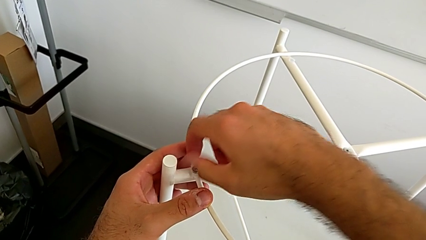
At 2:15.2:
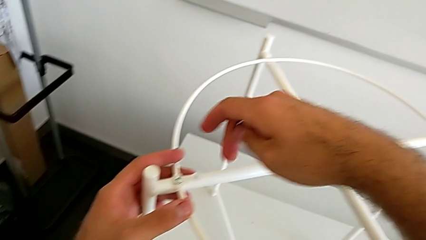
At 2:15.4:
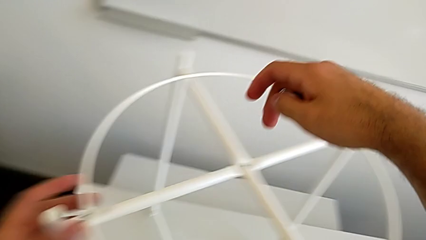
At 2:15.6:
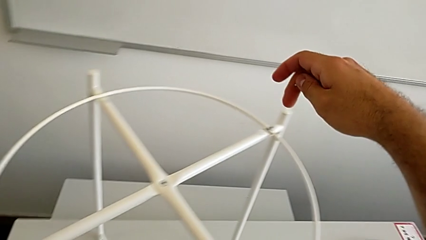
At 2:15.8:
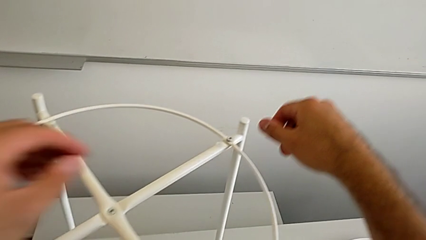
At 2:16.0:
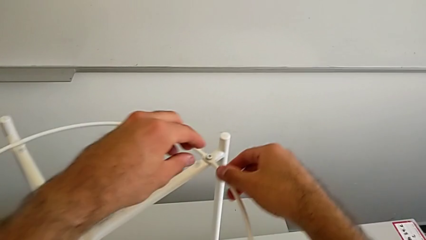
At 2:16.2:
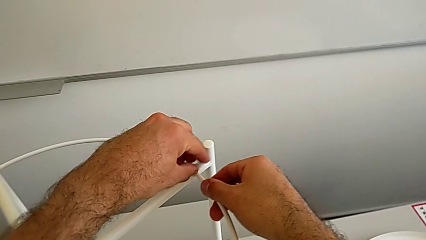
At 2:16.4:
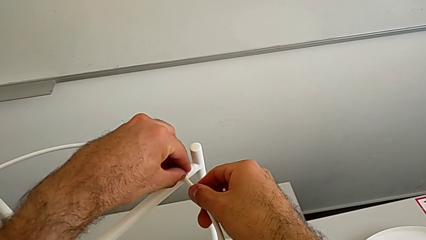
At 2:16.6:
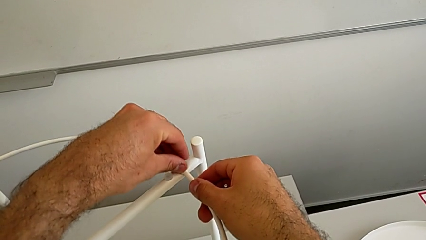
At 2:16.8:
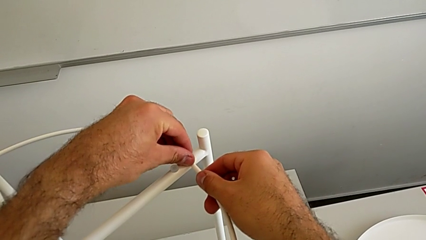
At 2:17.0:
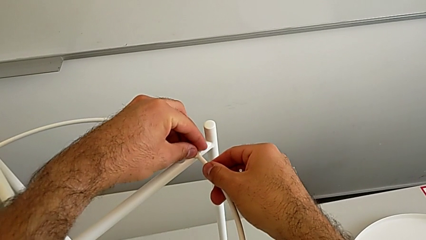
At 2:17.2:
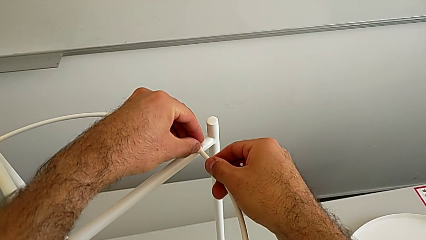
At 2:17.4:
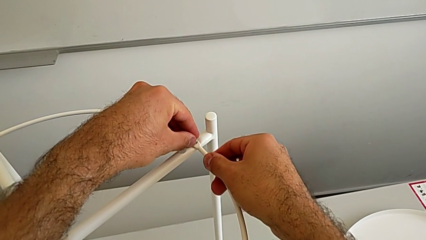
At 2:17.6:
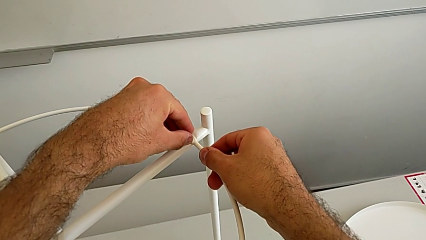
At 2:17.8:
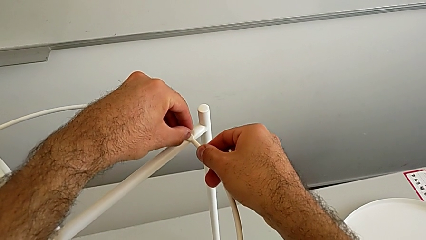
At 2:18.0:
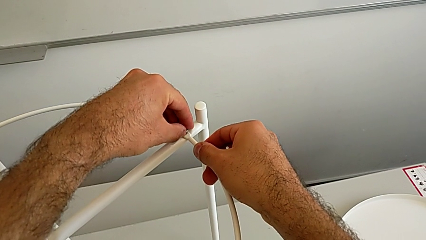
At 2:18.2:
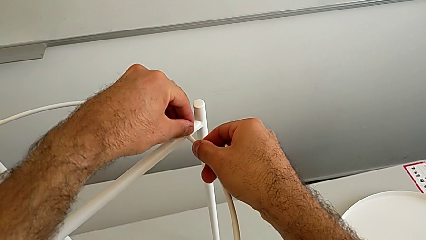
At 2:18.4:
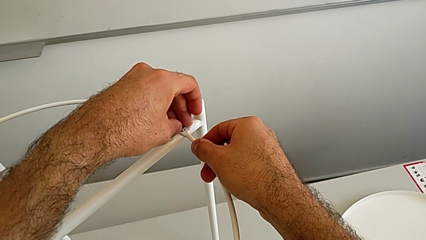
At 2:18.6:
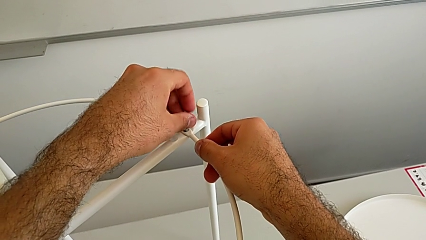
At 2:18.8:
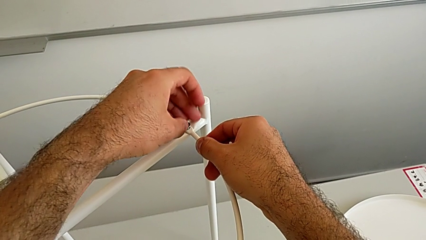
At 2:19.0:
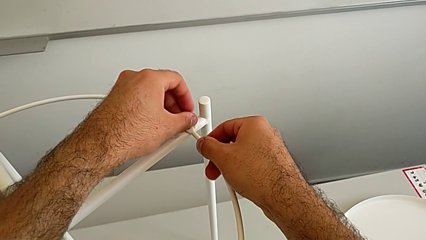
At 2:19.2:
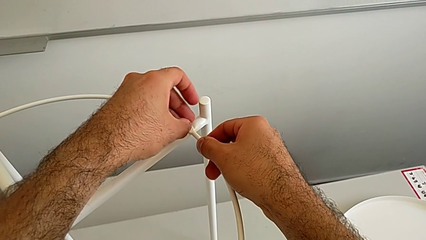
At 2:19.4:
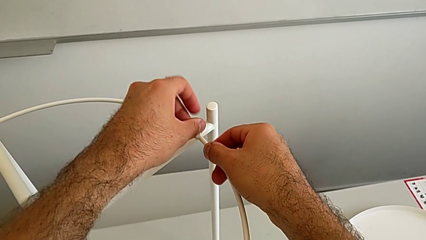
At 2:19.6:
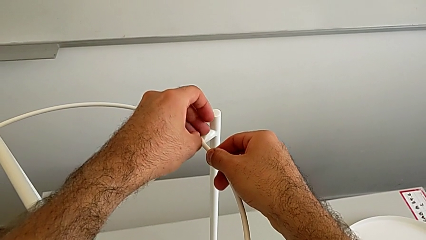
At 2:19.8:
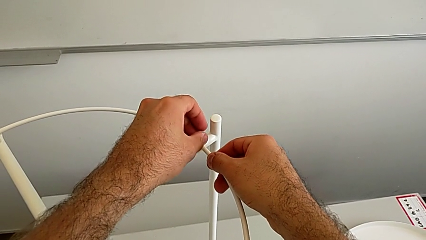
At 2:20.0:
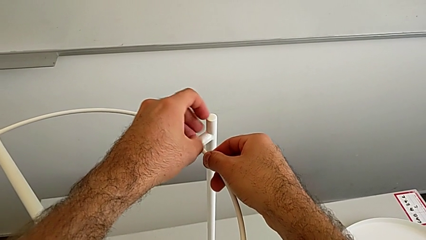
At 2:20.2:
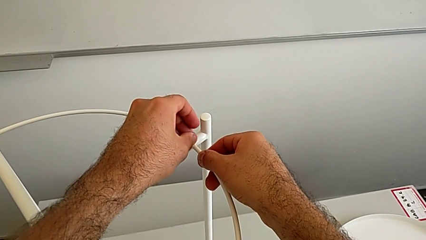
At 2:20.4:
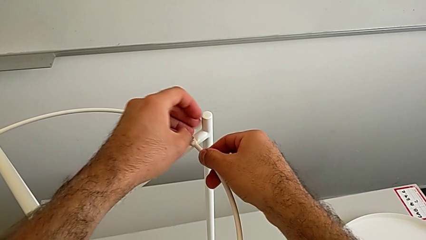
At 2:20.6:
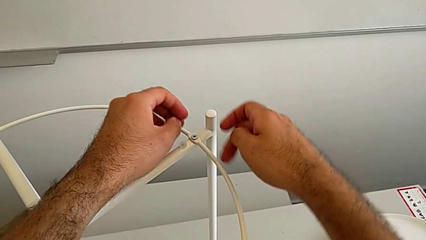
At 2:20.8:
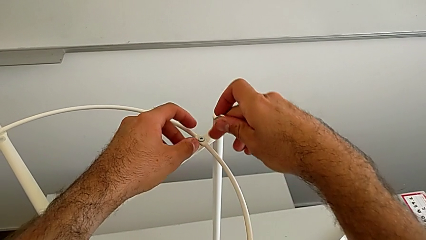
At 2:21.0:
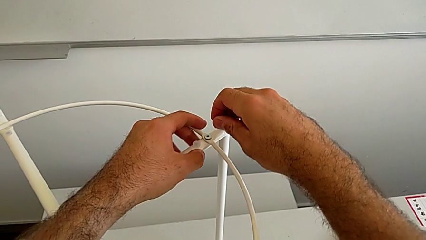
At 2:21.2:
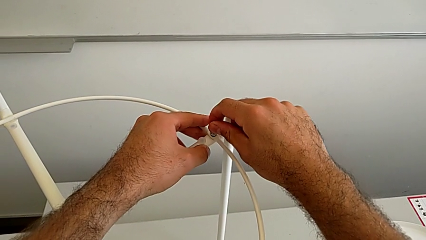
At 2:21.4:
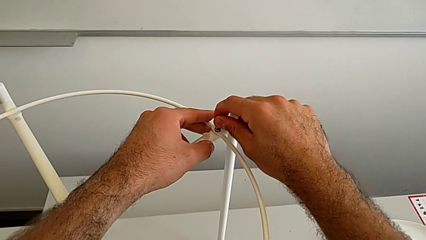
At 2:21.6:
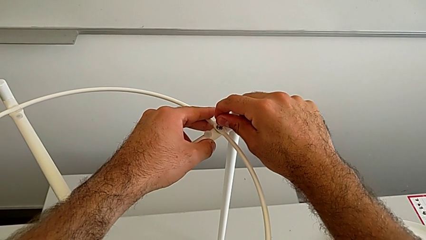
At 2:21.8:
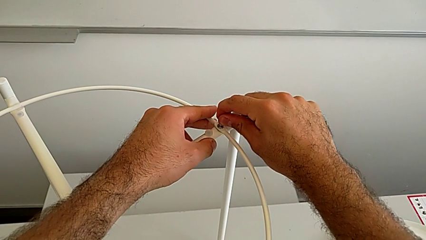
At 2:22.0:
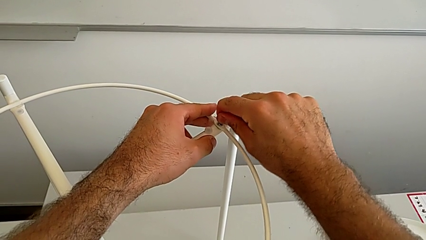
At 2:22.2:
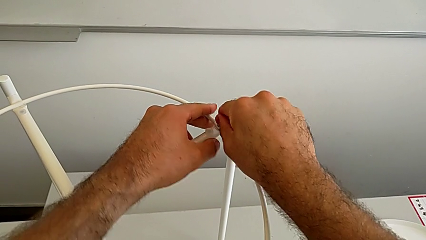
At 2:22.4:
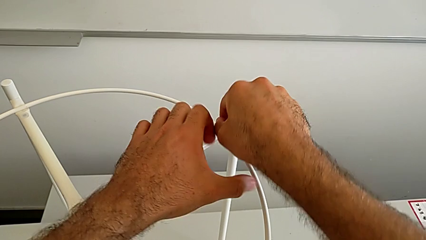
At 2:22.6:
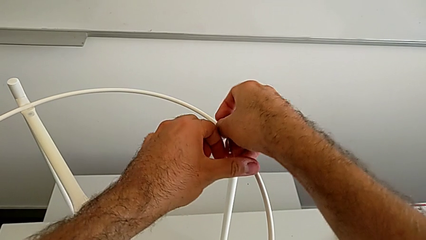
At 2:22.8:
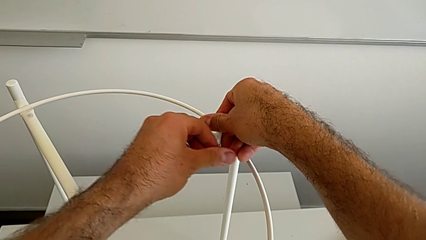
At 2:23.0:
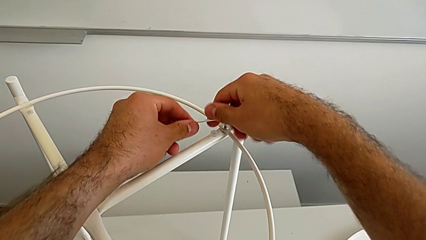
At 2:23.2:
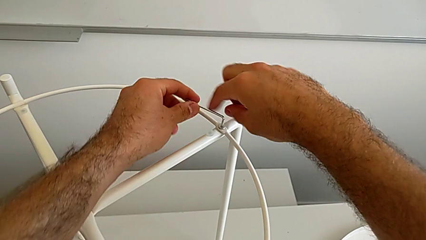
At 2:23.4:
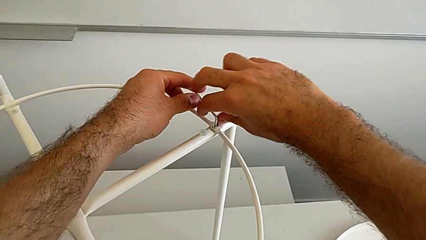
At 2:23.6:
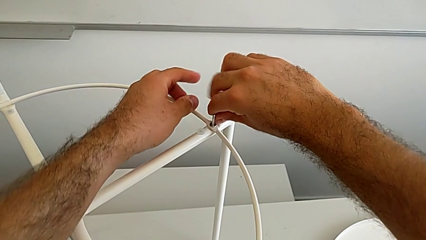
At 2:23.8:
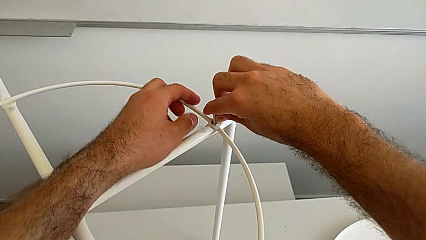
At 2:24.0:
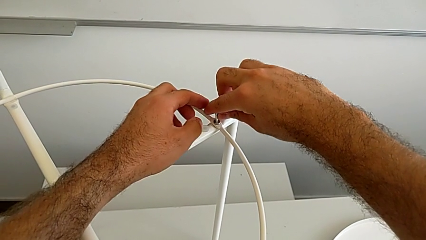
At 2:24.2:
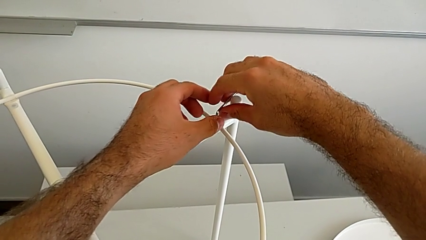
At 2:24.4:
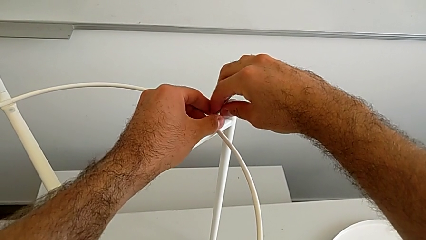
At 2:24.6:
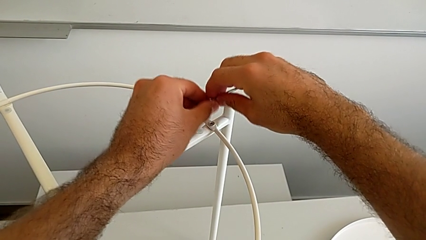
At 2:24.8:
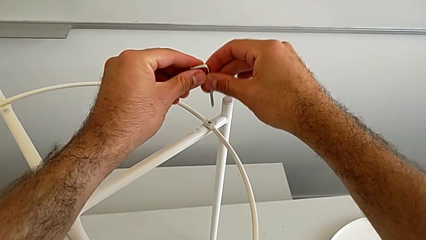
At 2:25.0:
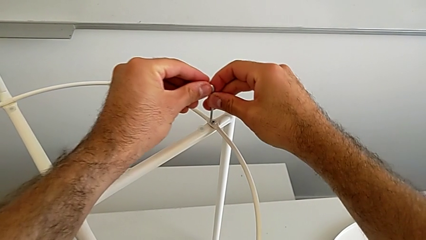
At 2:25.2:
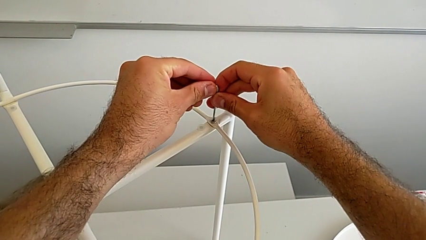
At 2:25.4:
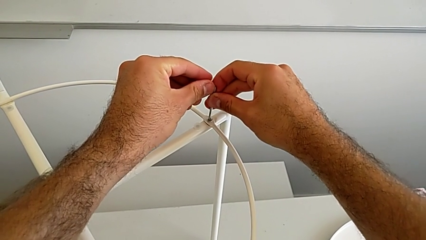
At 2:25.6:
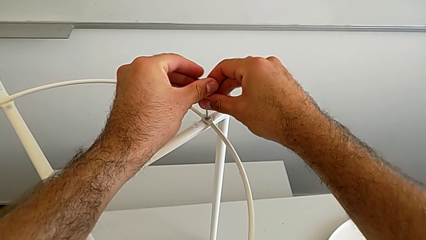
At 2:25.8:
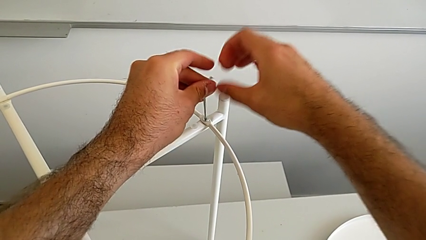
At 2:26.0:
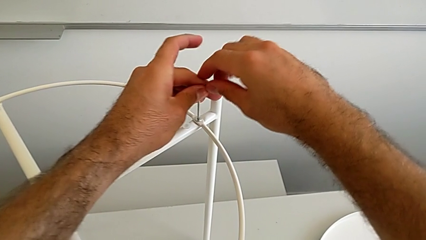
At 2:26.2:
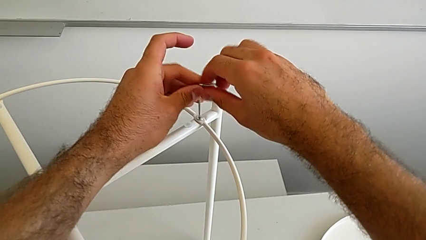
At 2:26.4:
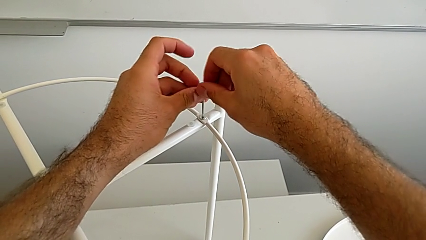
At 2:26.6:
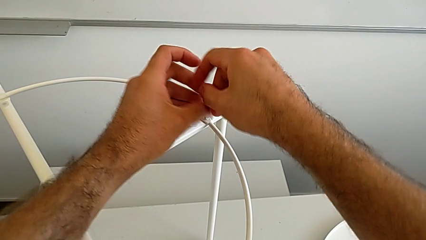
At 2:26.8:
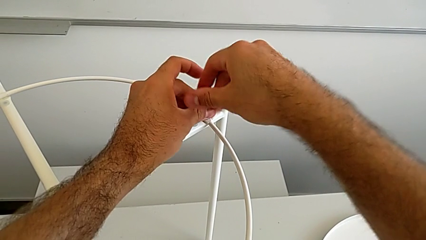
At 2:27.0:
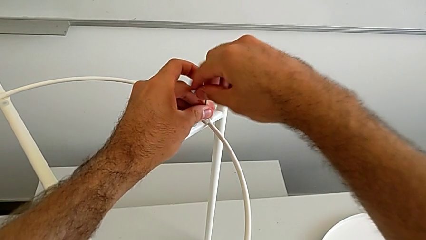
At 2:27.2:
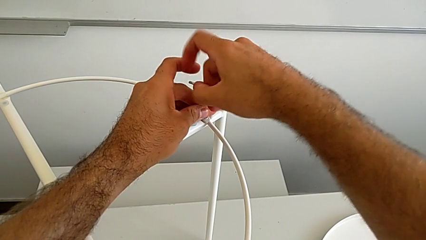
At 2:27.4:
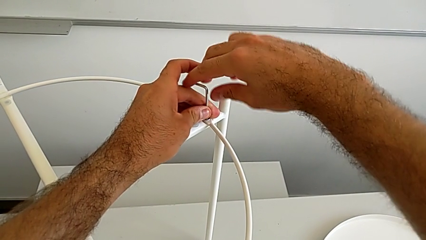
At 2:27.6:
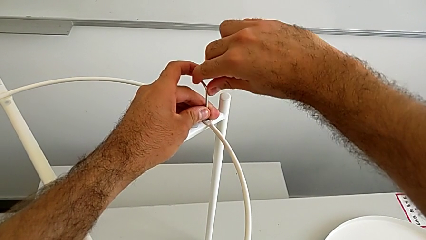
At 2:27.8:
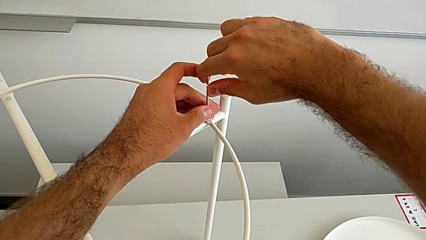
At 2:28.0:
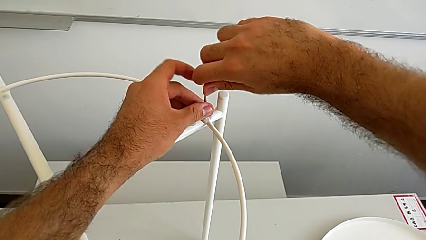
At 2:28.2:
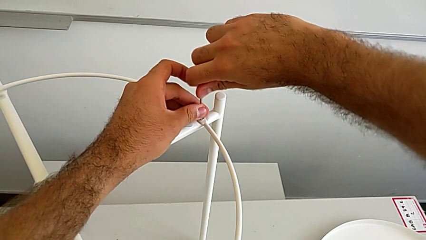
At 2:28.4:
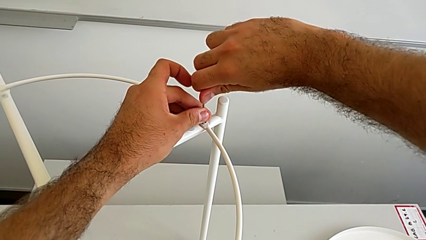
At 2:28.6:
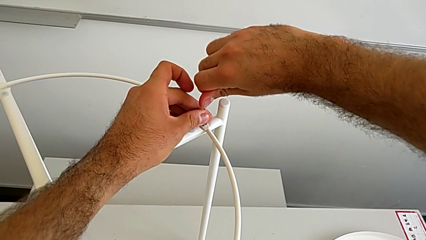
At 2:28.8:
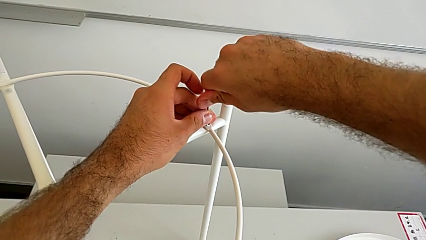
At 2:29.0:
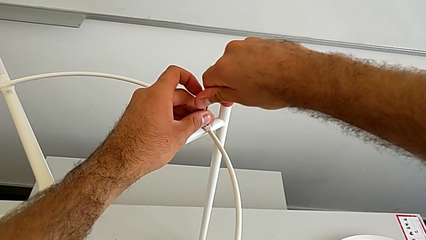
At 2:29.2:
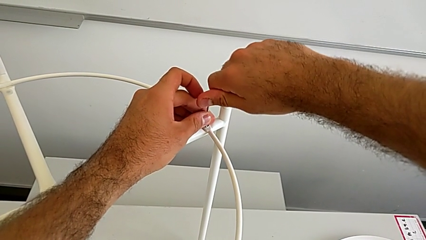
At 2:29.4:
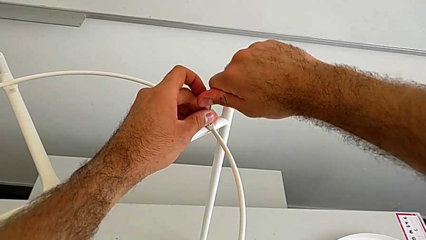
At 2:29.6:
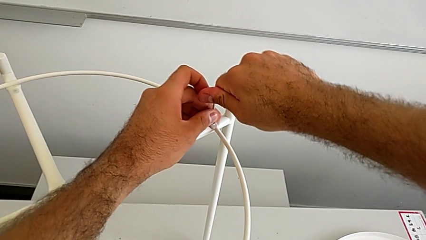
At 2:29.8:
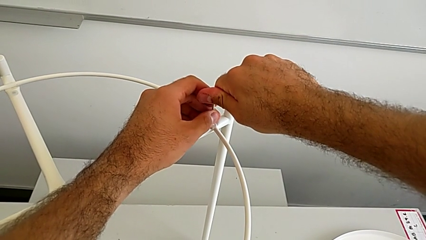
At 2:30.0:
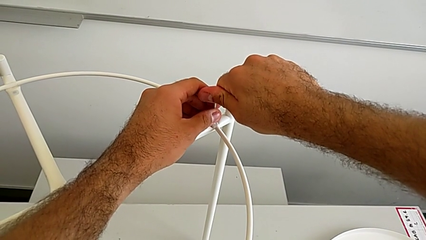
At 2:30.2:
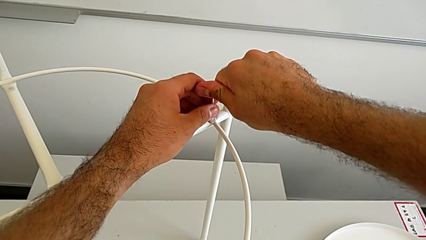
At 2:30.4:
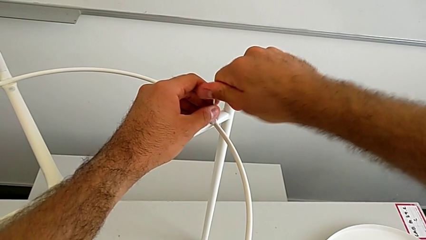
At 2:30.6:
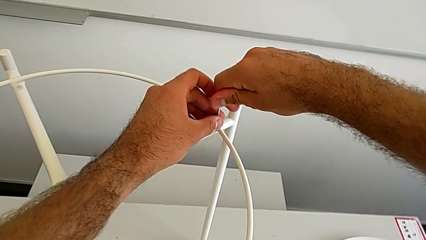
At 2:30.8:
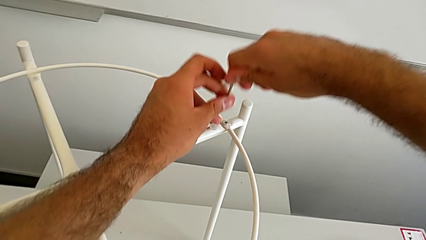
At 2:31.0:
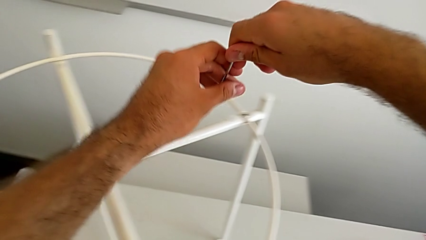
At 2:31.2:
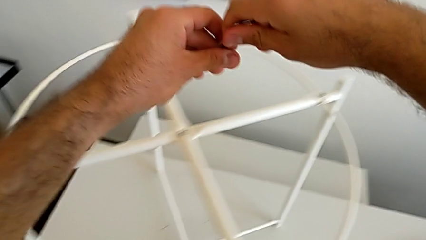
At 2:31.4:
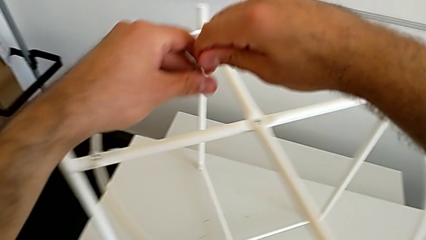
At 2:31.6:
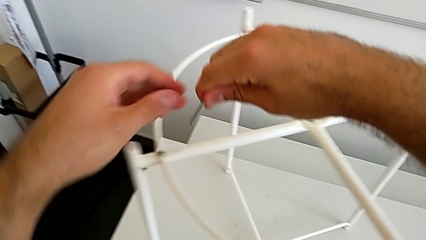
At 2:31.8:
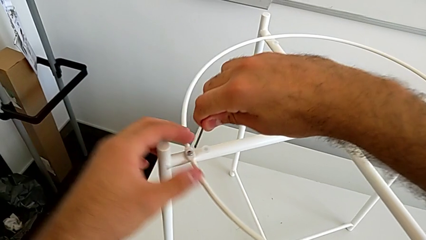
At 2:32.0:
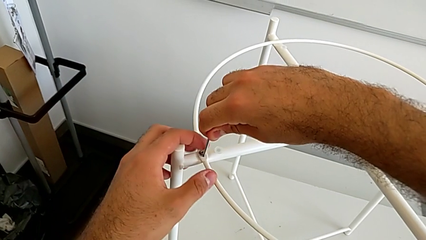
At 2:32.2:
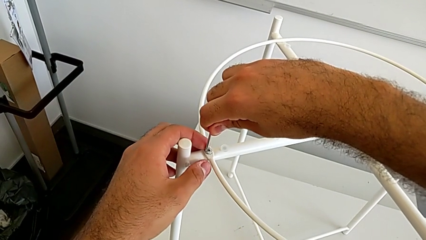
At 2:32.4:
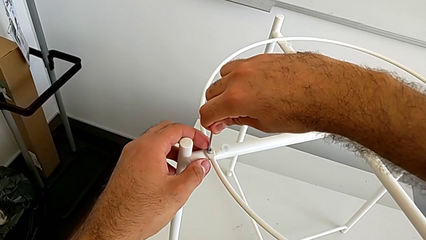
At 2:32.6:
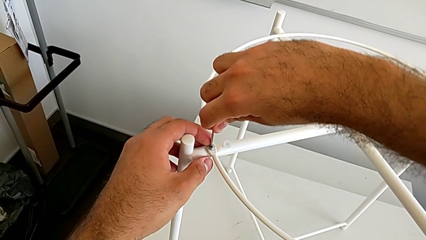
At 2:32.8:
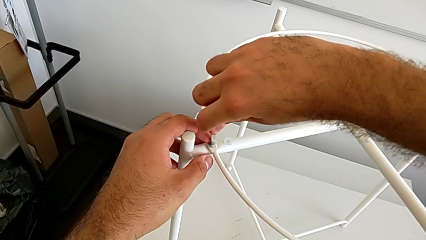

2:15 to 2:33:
The camera wearer is inserting the circle on the legs. They screw the hex socket head, insert the Allen wrench, screw the hex socket head, withdraw the Allen wrench, rotate it, insert it, screw the hex socket head, withdraw the Allen wrench and insert it.
